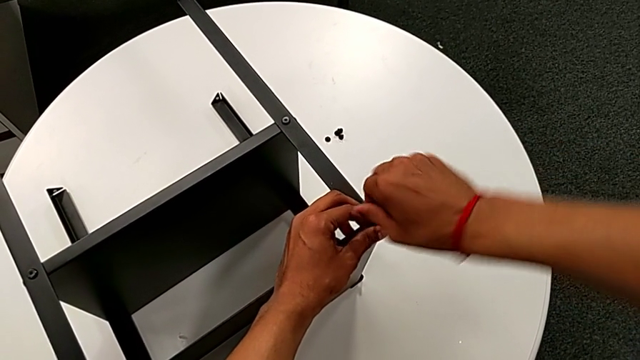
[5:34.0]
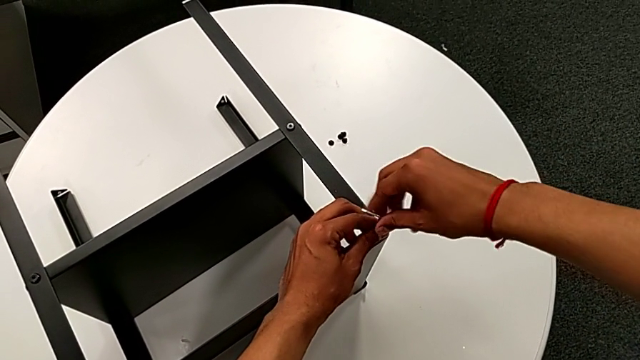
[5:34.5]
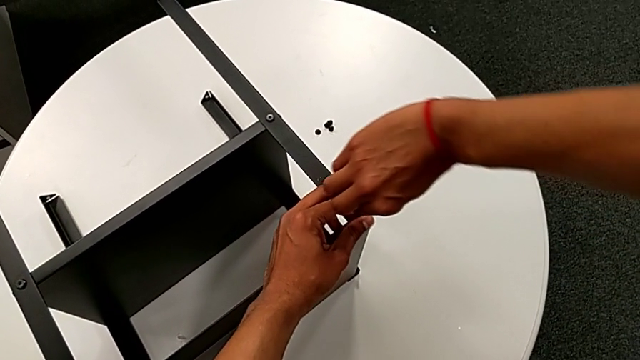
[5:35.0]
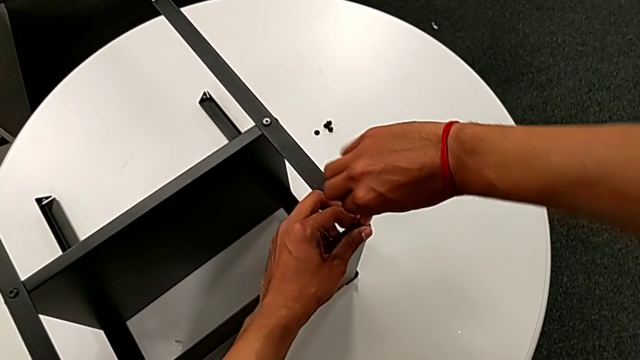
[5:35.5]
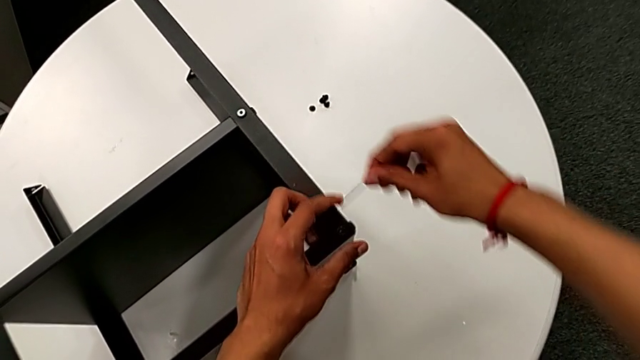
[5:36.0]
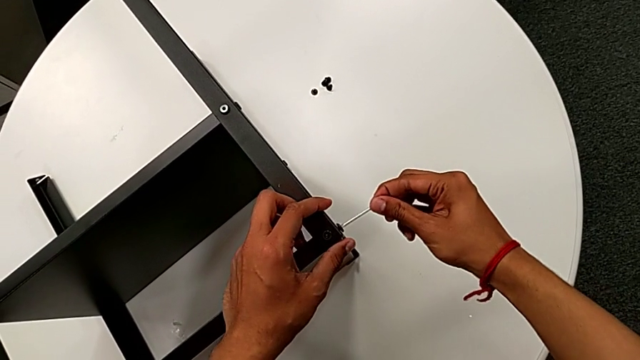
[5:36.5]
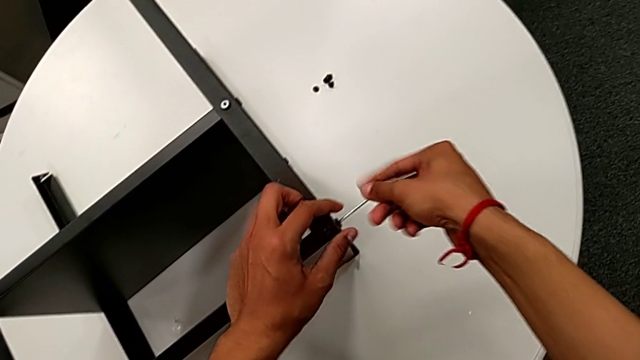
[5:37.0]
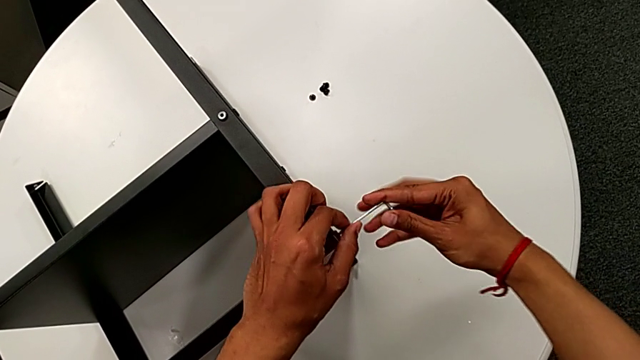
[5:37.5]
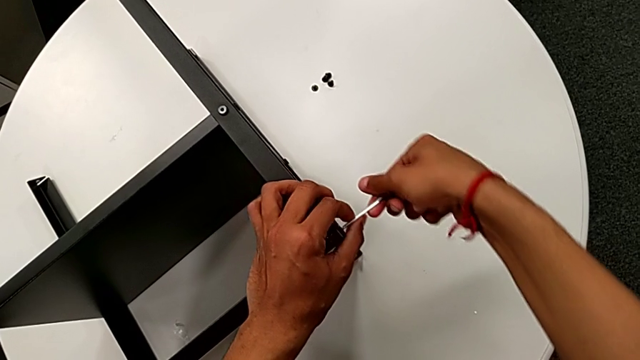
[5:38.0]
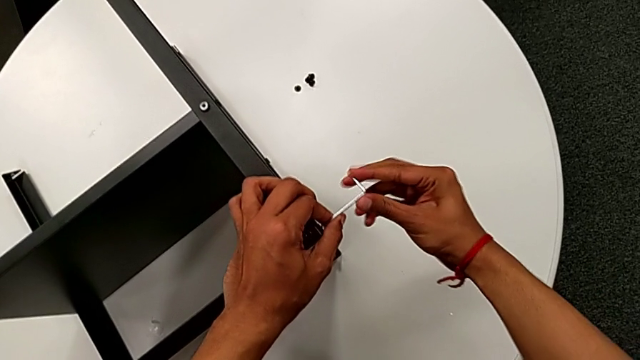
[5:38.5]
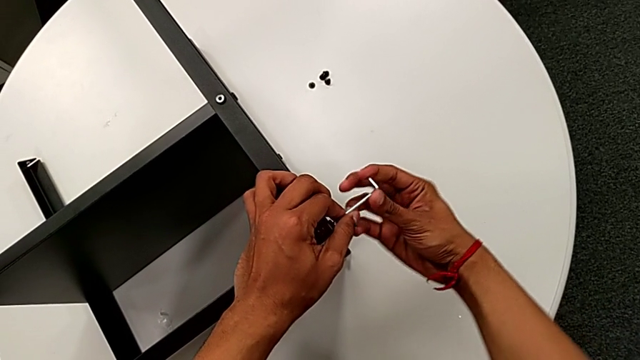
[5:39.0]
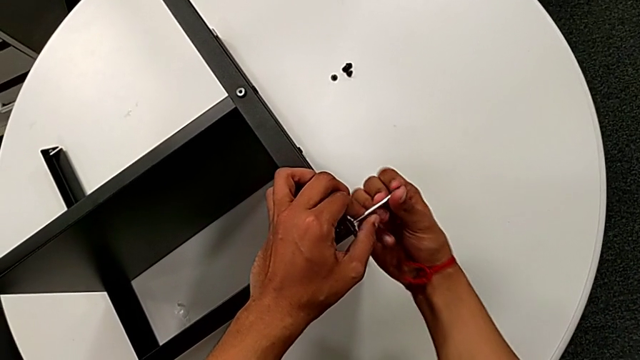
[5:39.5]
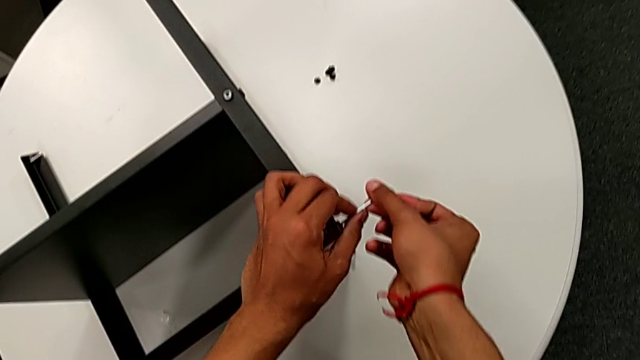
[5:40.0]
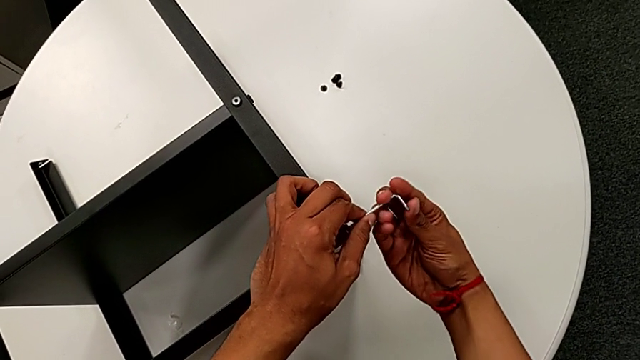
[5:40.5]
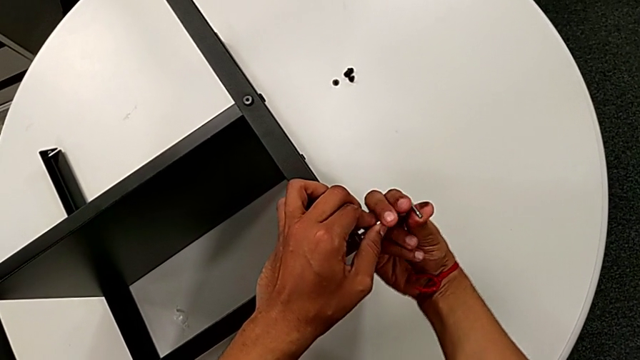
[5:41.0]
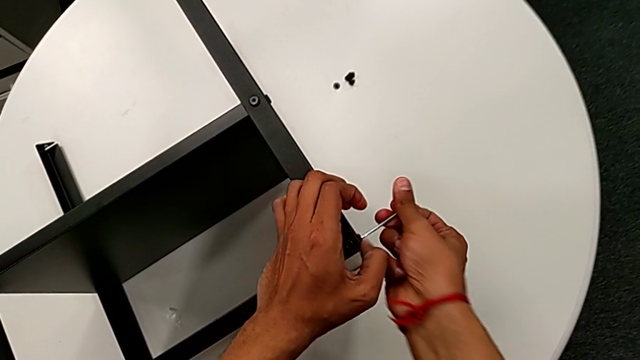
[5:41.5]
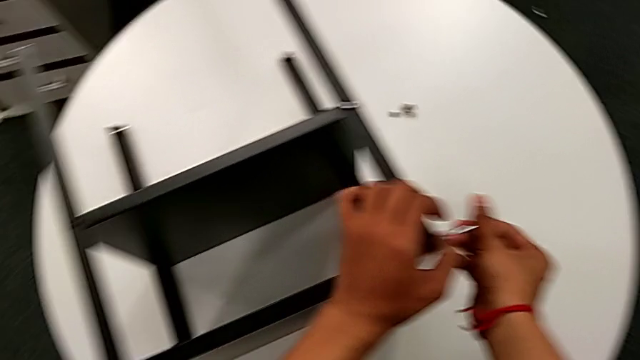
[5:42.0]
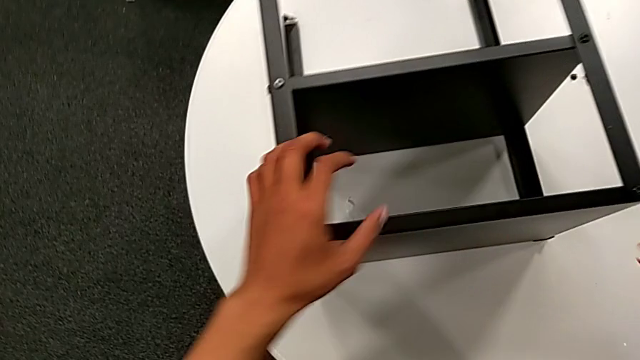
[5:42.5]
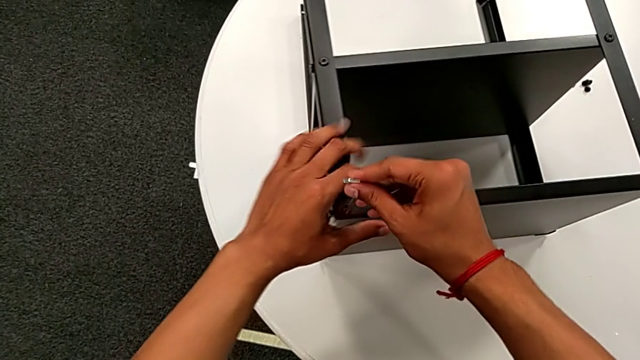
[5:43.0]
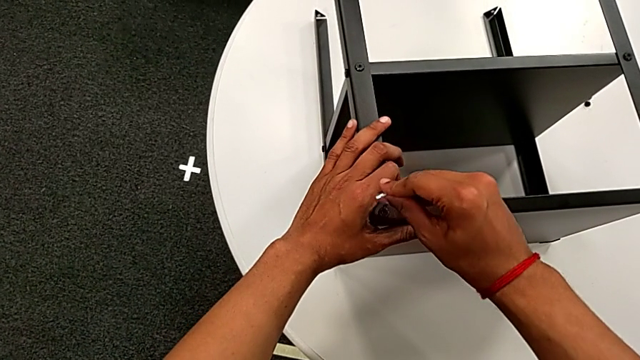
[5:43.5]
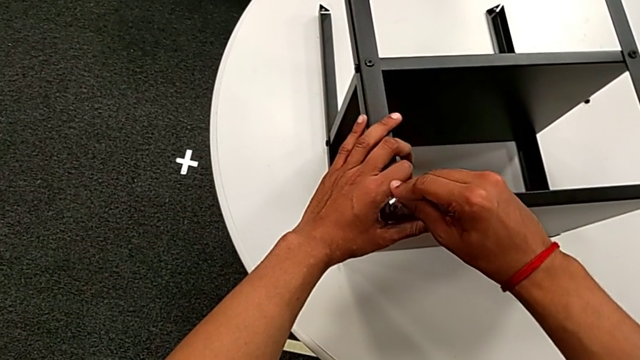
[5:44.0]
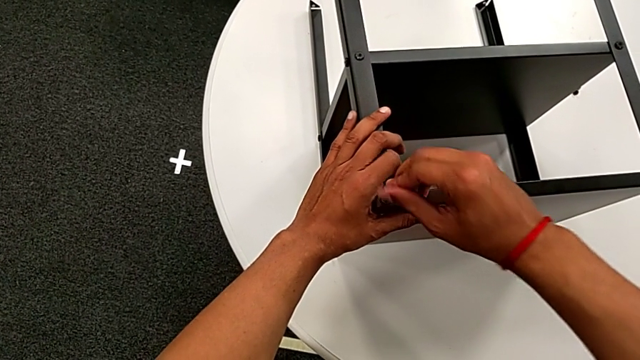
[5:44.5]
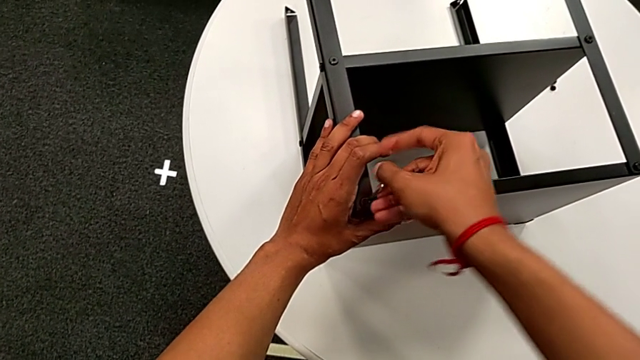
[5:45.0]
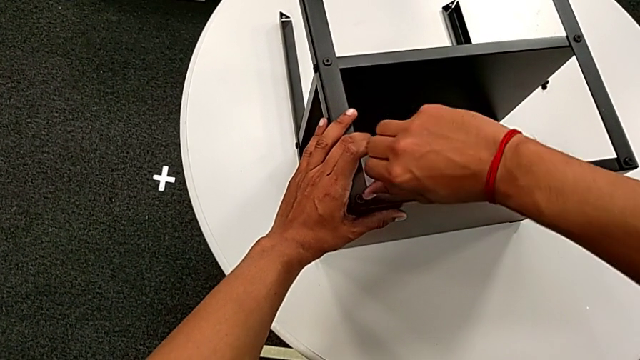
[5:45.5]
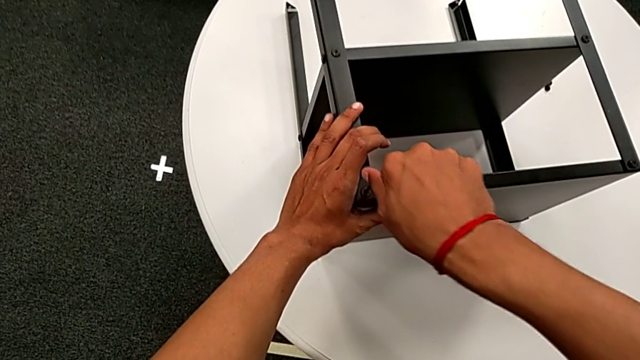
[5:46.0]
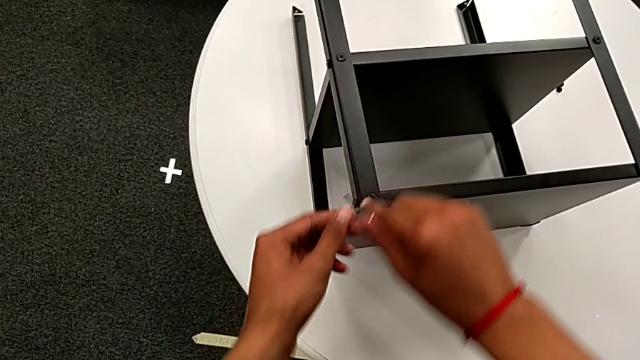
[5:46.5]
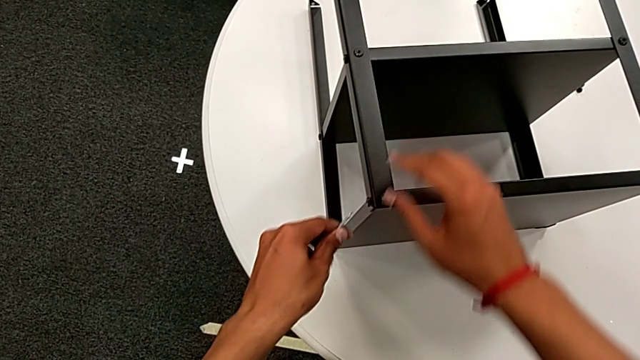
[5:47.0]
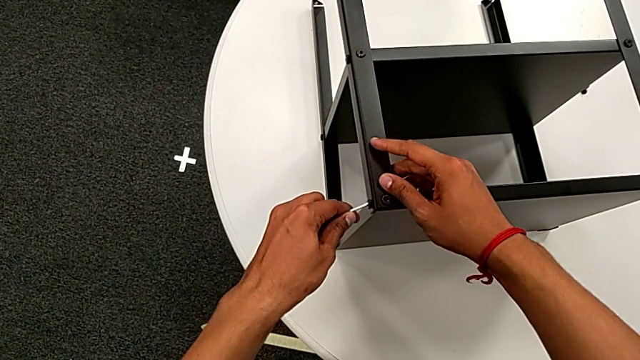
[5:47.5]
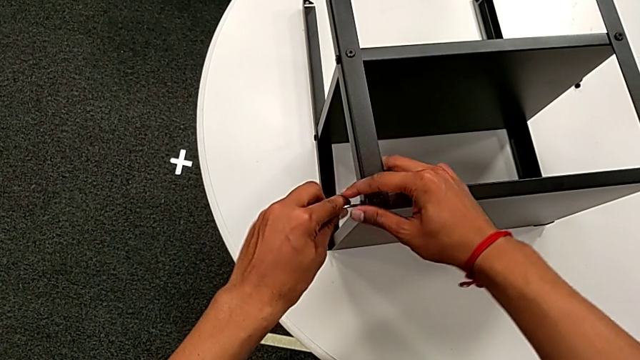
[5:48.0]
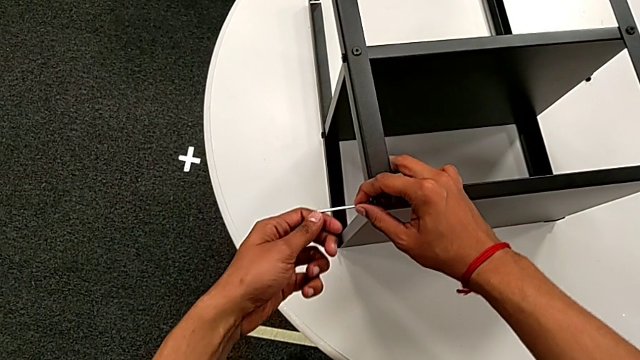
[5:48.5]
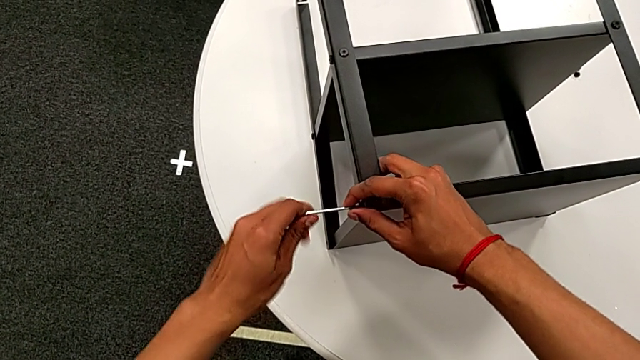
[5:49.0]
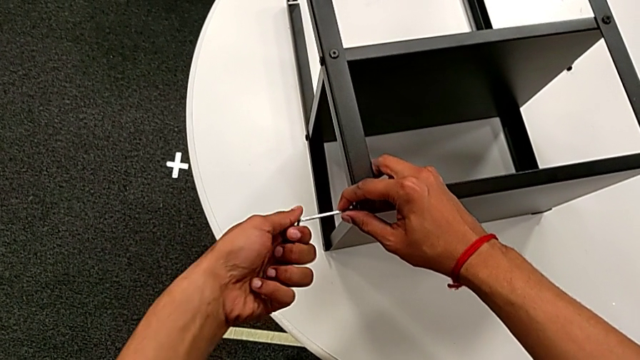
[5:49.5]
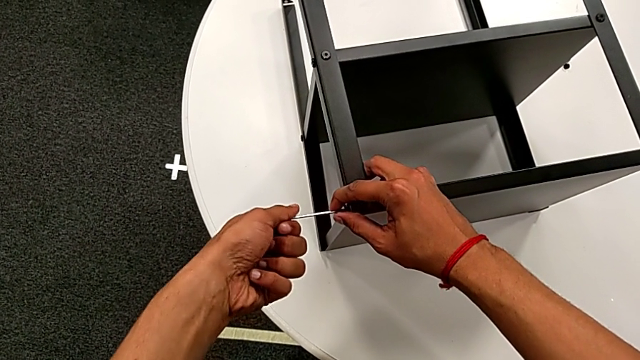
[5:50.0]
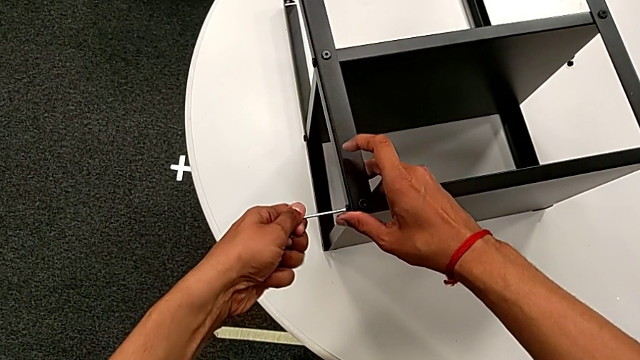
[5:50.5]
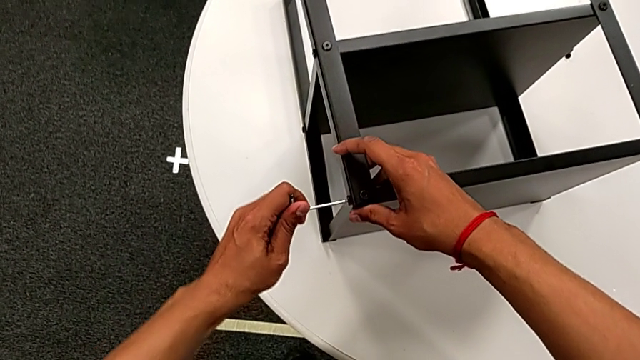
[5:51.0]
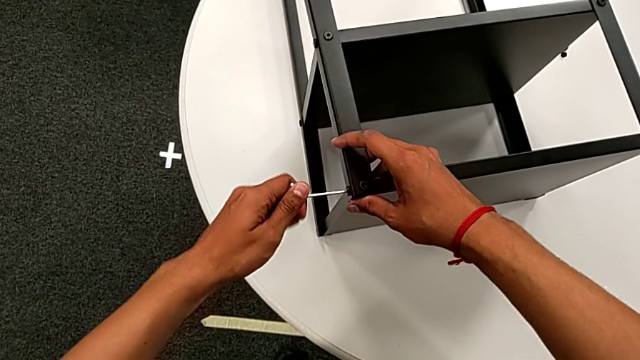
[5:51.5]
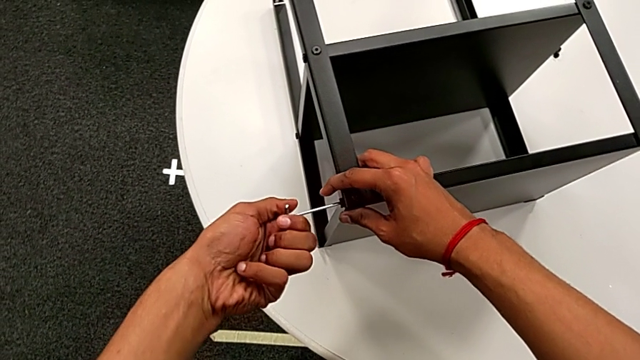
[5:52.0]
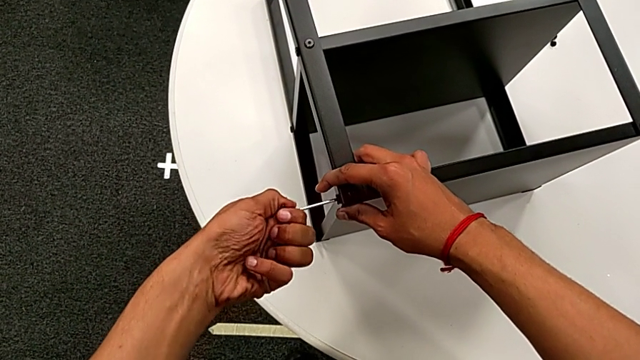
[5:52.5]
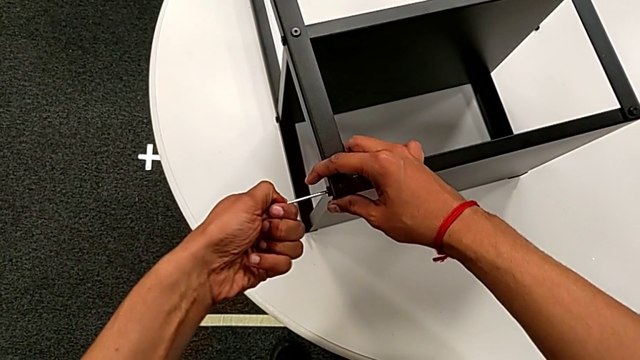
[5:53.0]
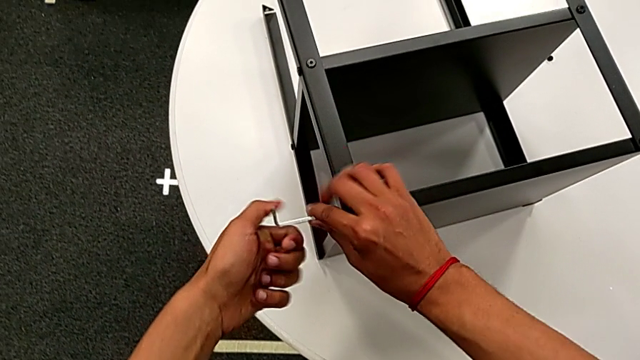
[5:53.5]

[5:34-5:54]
The camera wearer is screwing the hex socket heads to the legs using the Allen wrench. They screw the hex socket head, withdraw the Allen wrench, insert it, screw the hex socket head, withdraw the Allen wrench, approach the hex socket head, insert the Allen wrench, screw the hex socket head, withdraw the Allen wrench with the right hand, rotate it with the left hand, insert it with the left hand, screw the hex socket head and withdraw the Allen wrench.

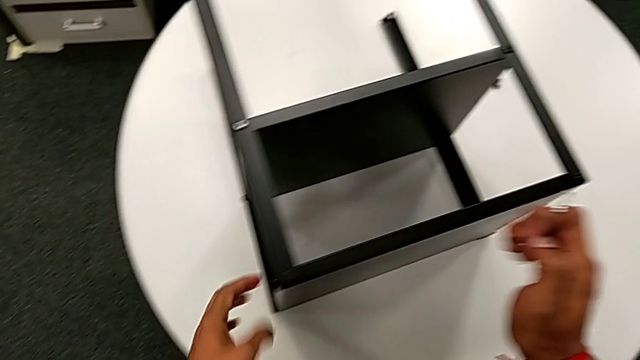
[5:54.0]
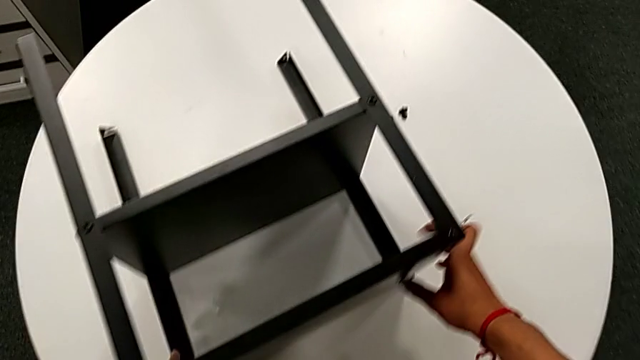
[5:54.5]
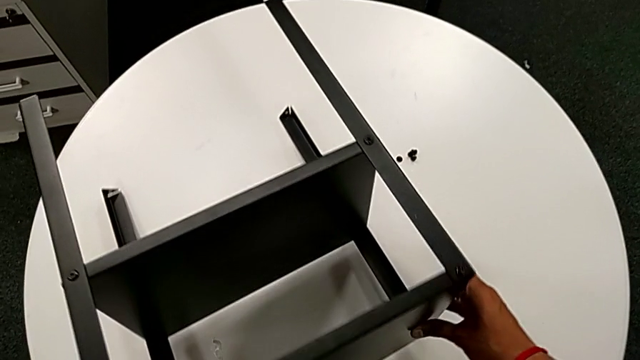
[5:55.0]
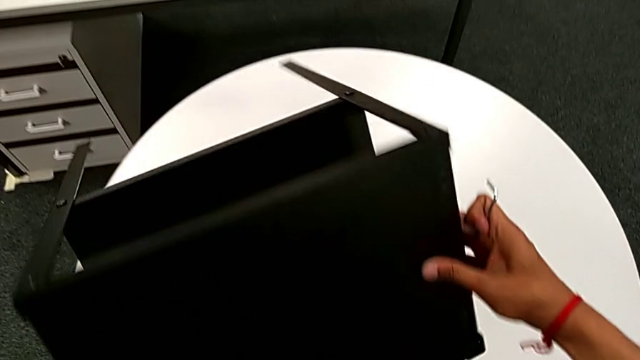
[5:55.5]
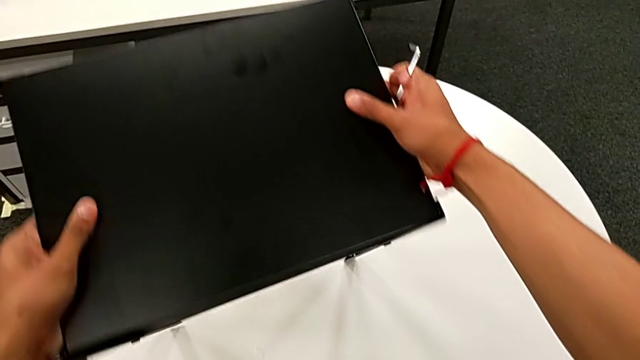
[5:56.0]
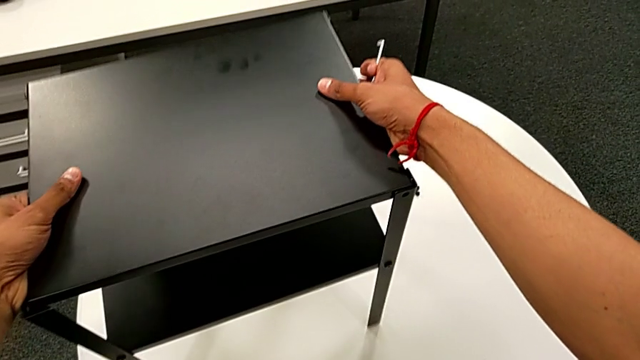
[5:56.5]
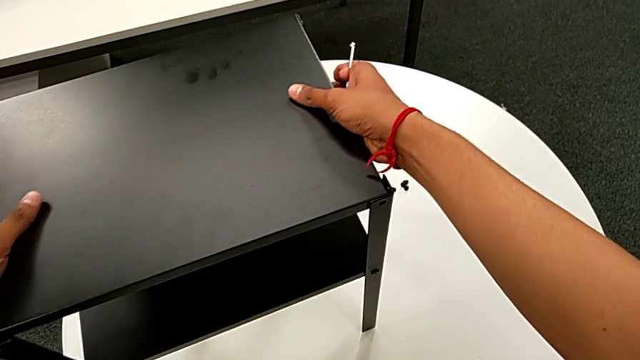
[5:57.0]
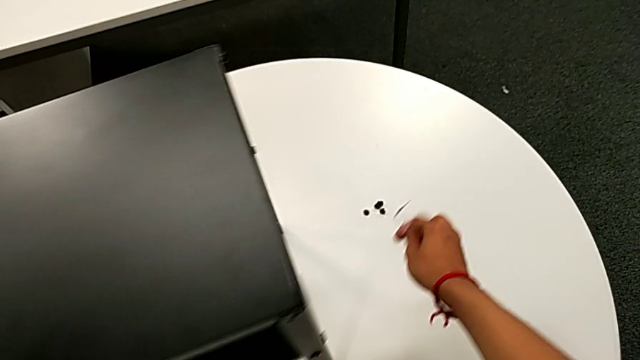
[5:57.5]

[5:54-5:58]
The camera wearer is screwing the hex socket head onto the third leg. They grab the nightstand, rotate it and place the Allen wrench.
